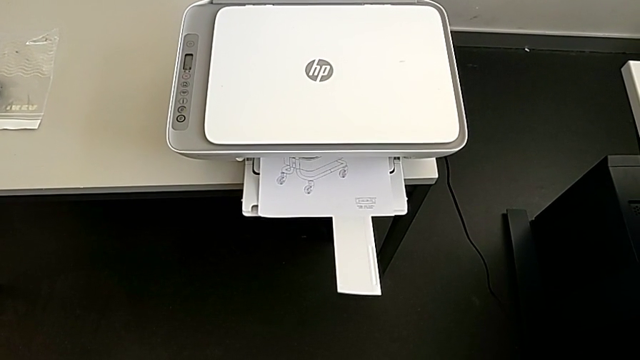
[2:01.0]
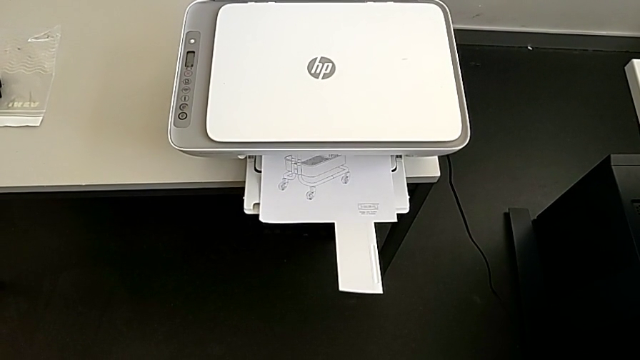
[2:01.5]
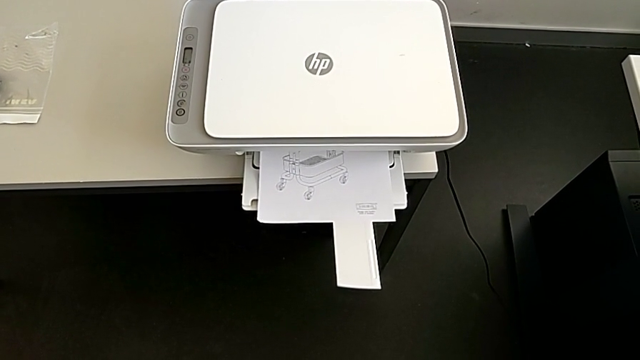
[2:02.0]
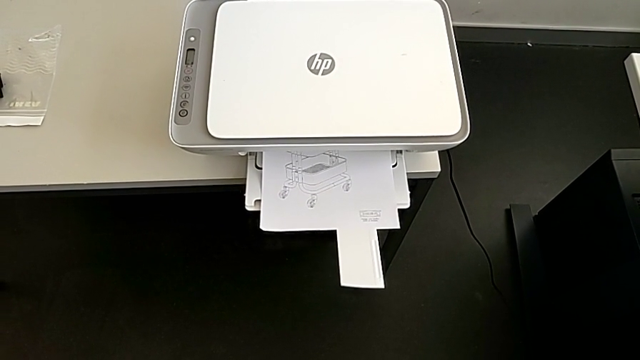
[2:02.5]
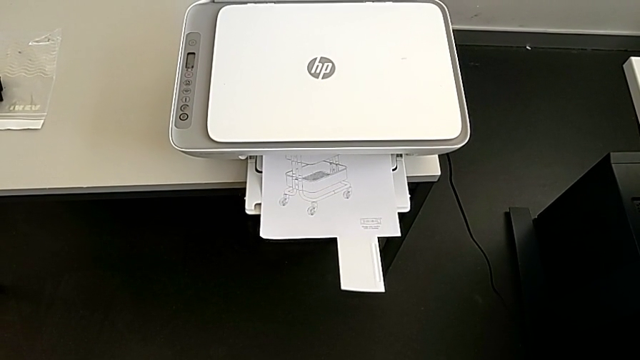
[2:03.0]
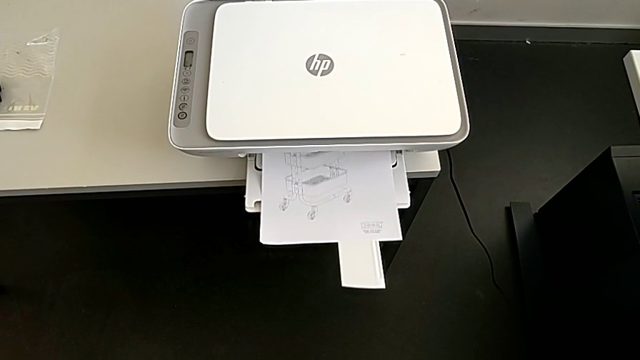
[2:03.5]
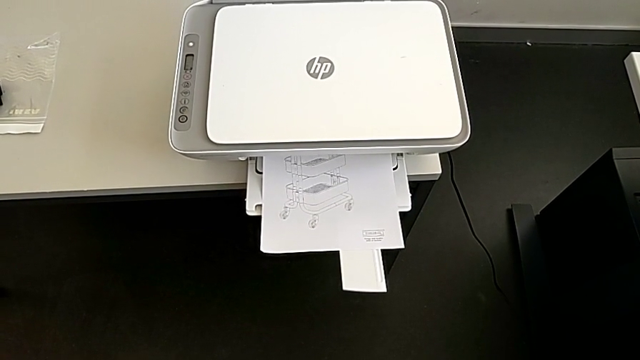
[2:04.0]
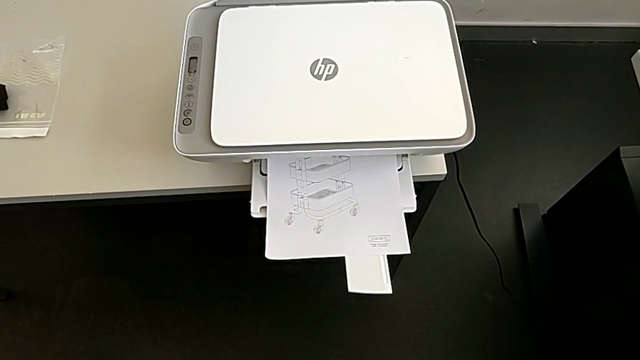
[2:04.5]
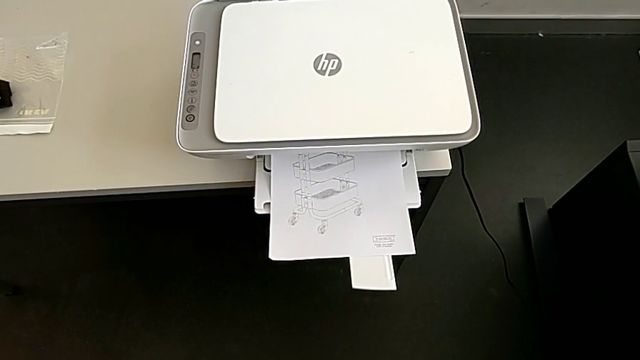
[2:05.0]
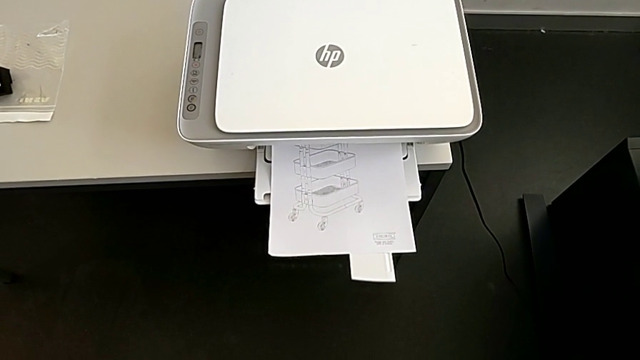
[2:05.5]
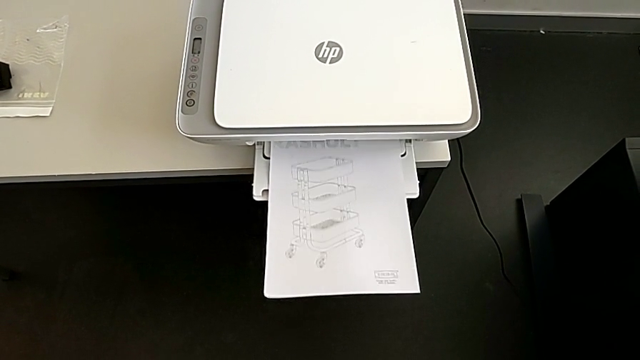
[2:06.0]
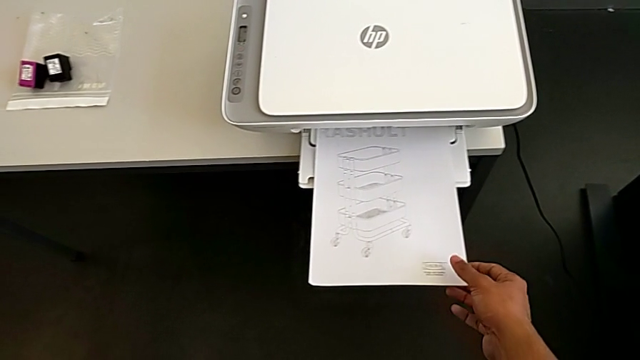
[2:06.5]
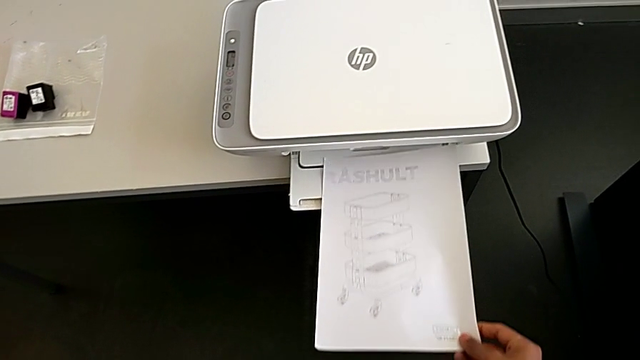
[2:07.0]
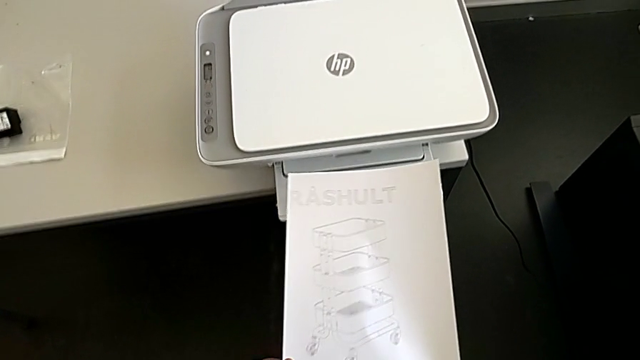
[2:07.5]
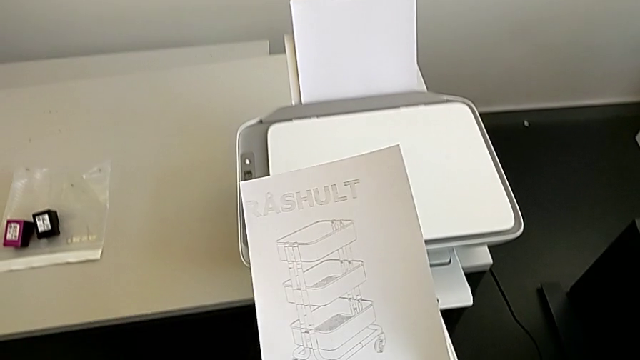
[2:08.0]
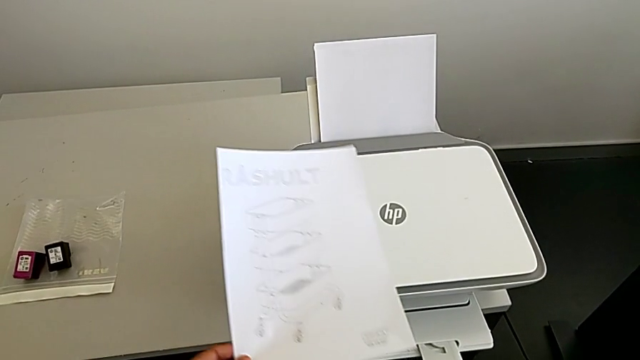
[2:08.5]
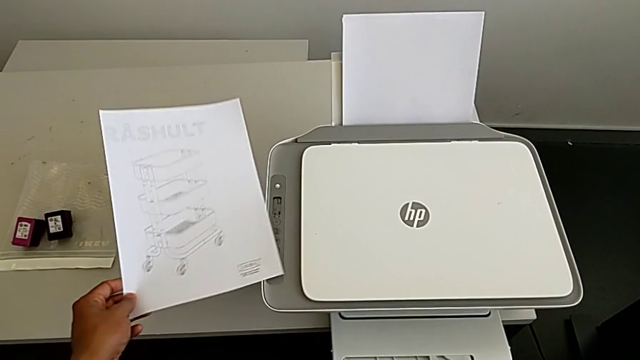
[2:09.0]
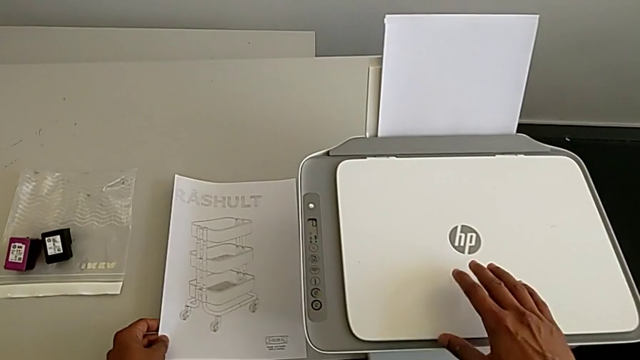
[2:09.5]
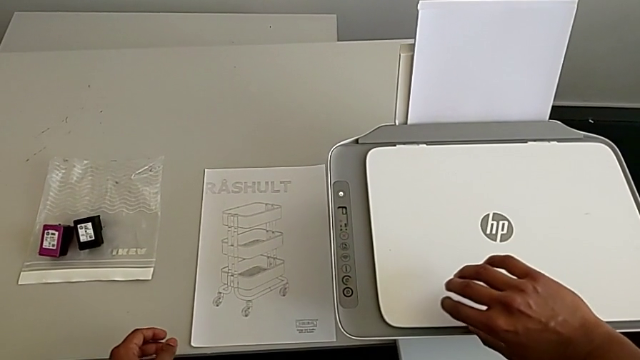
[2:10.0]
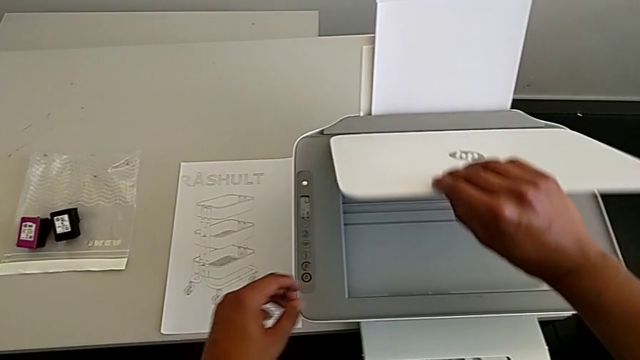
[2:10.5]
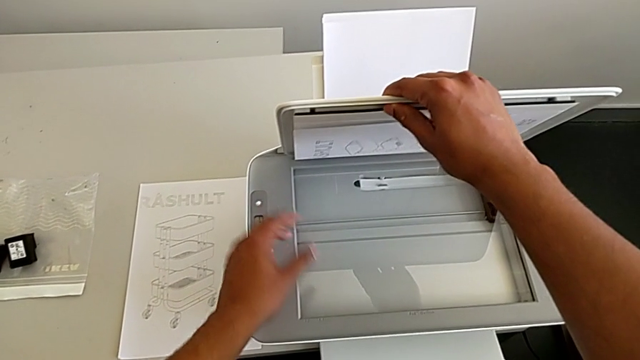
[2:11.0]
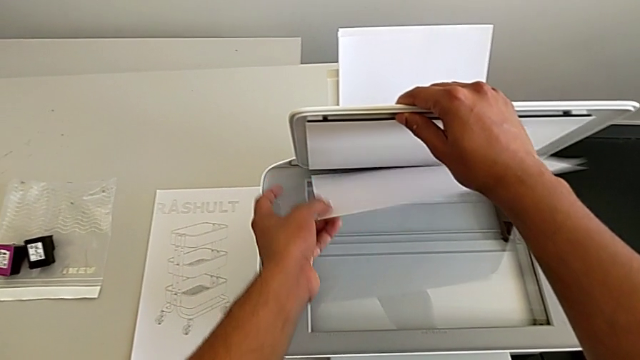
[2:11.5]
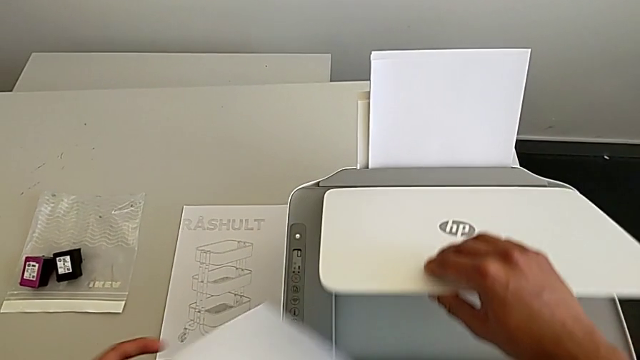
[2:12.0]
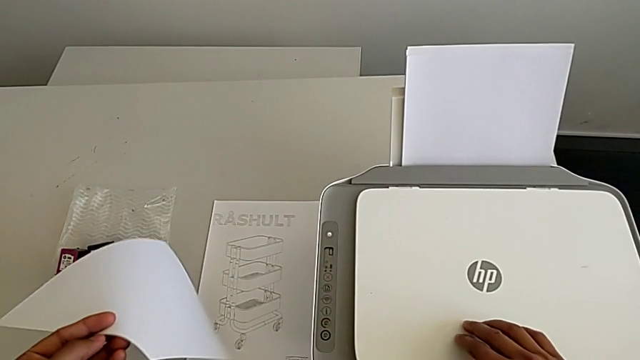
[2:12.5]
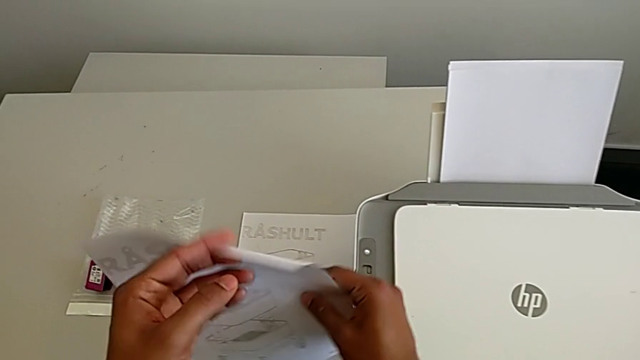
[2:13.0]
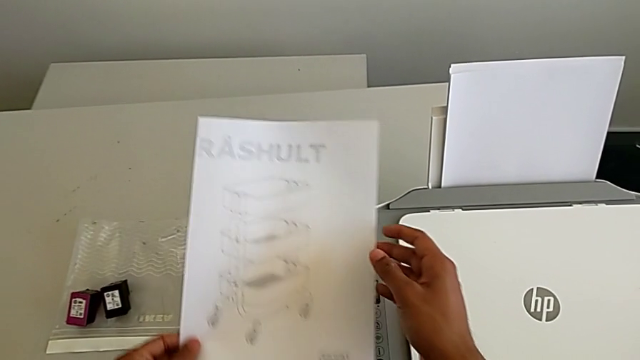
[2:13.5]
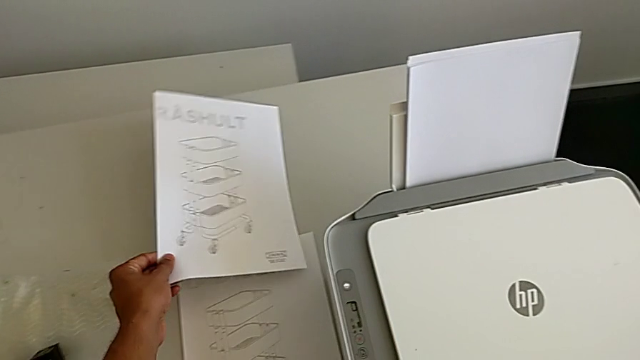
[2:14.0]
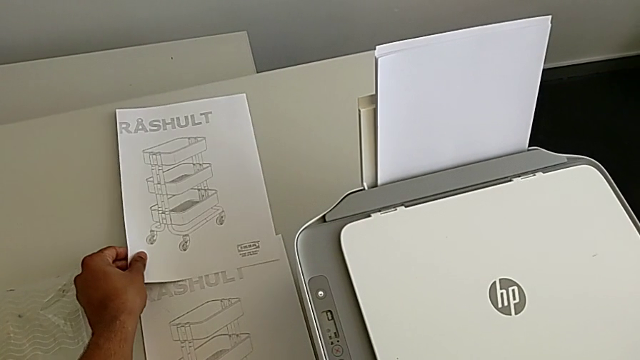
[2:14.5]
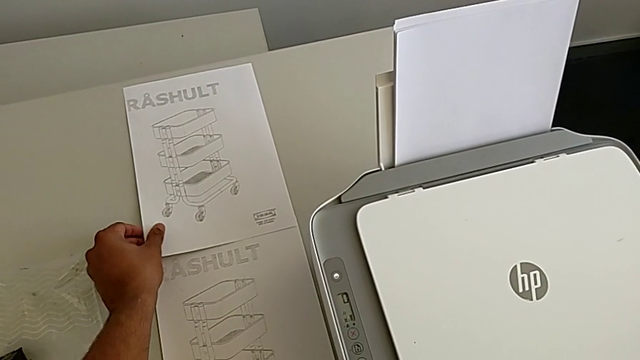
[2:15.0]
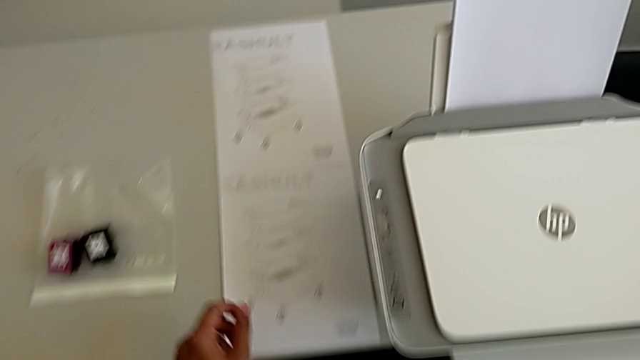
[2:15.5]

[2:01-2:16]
The camera wearer is making a copy on the printer. They grab the paper stack, place it, open the copy gate and withdraw the paper stack.

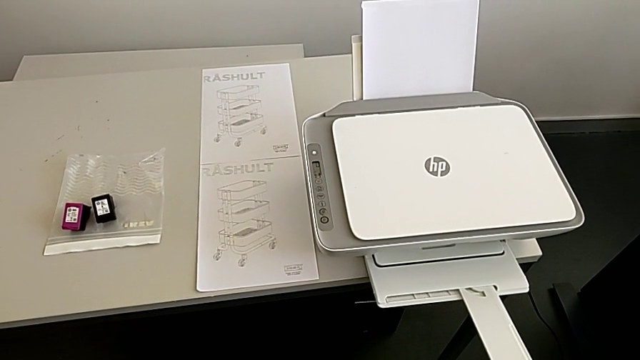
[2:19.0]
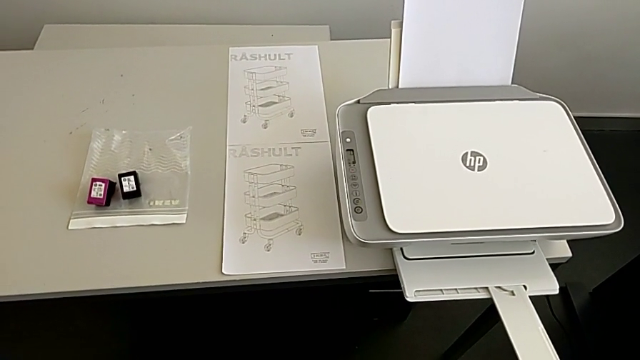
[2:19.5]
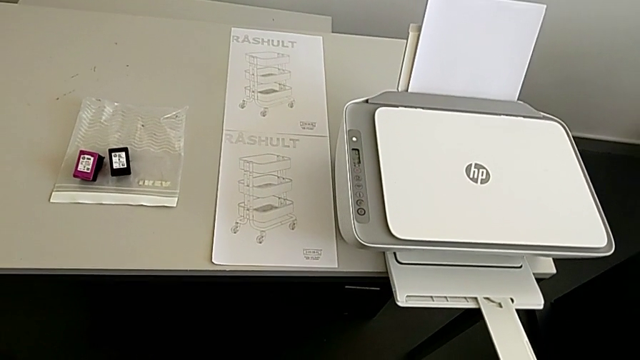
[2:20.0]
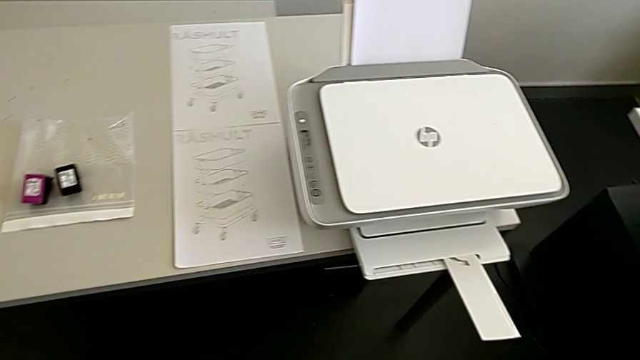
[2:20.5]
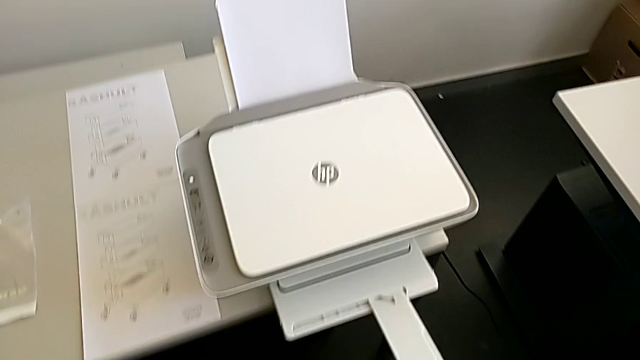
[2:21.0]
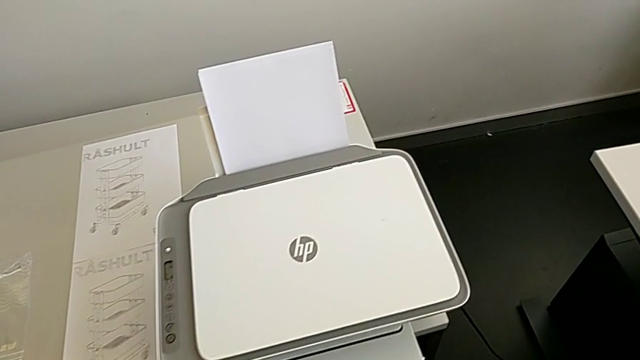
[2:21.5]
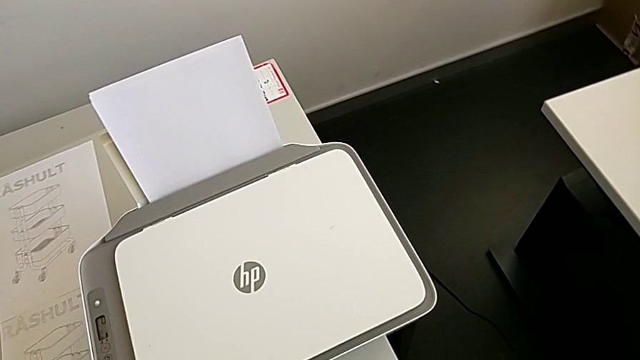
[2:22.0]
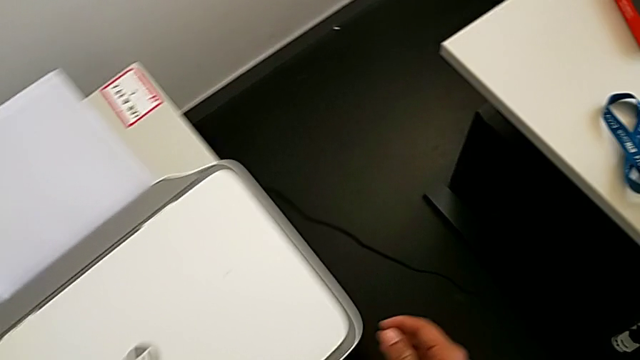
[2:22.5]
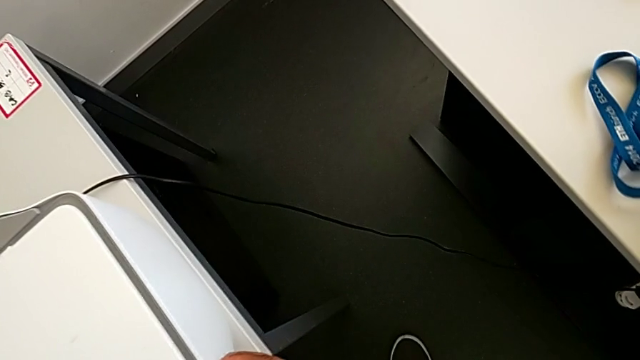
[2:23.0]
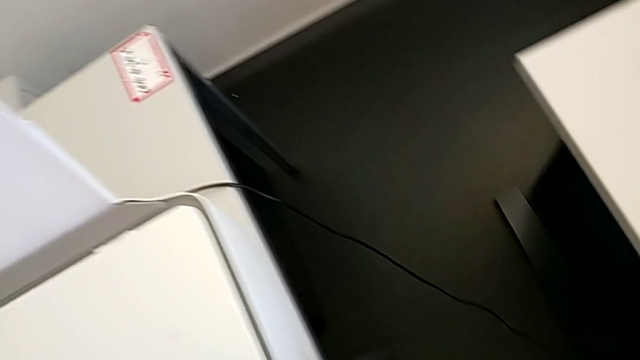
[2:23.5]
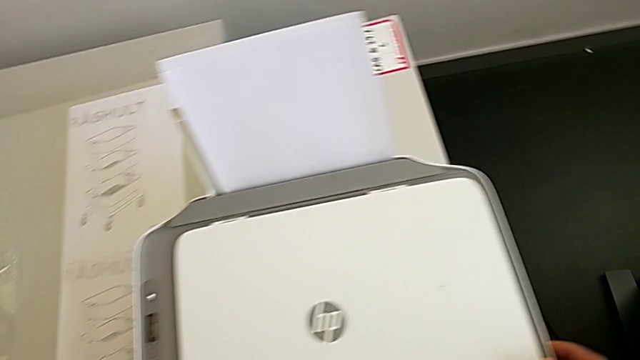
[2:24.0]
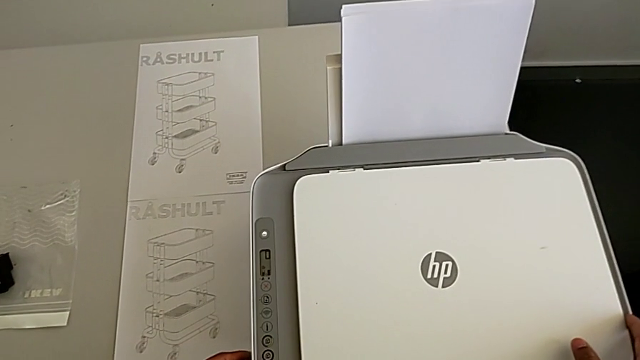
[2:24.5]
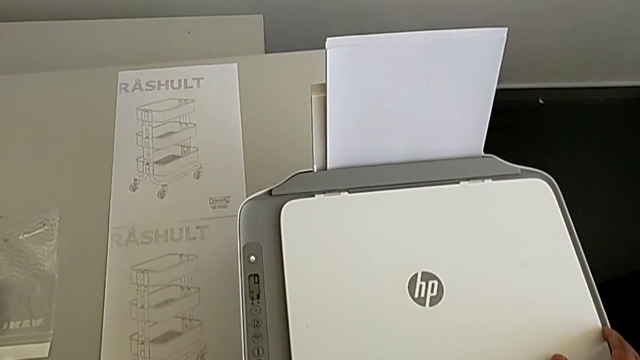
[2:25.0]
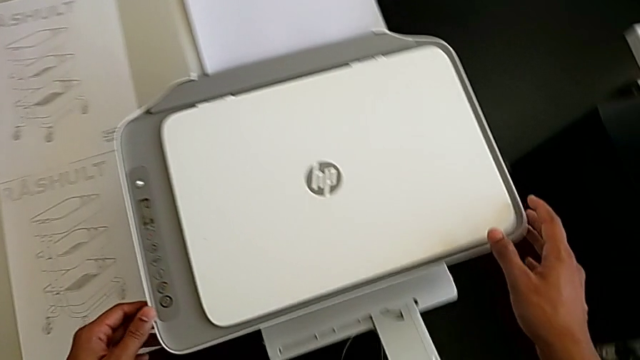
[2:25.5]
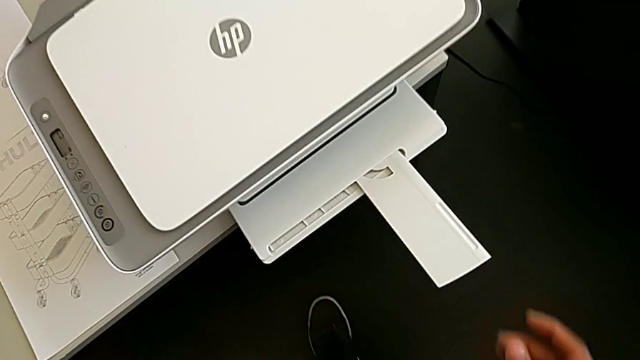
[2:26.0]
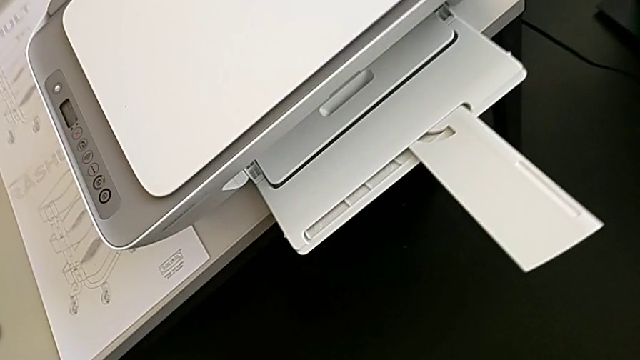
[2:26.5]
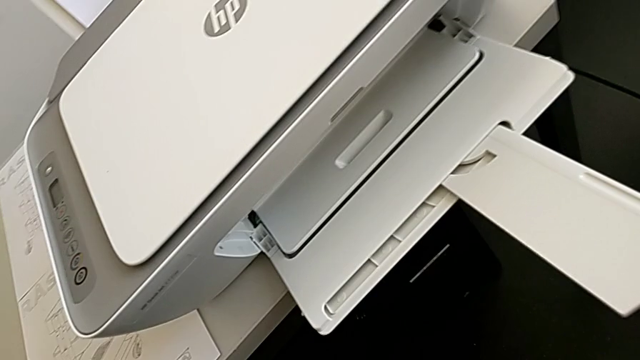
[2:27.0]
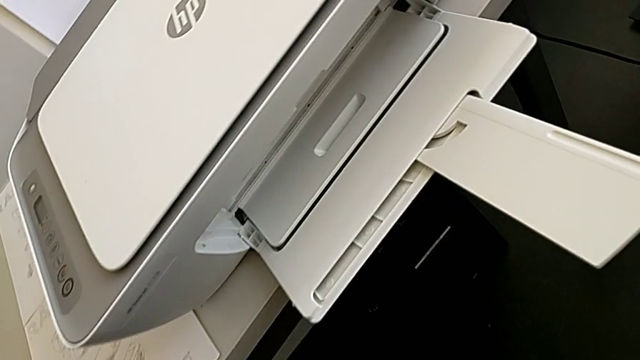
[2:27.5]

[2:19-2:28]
The camera wearer is changing the ink_cartridge in the printer. They hold the printer.
